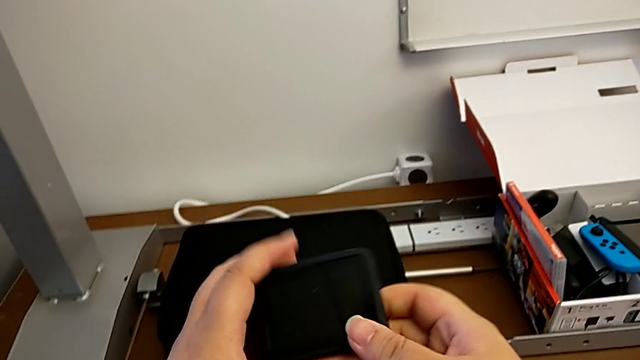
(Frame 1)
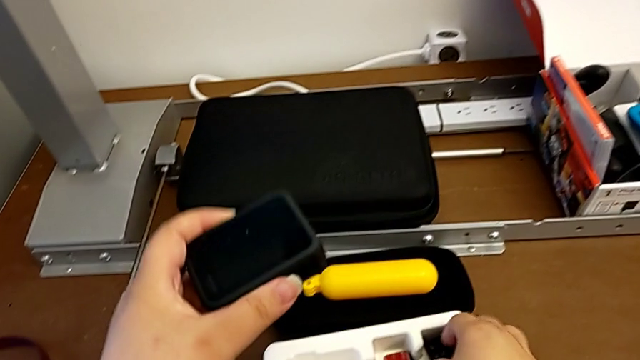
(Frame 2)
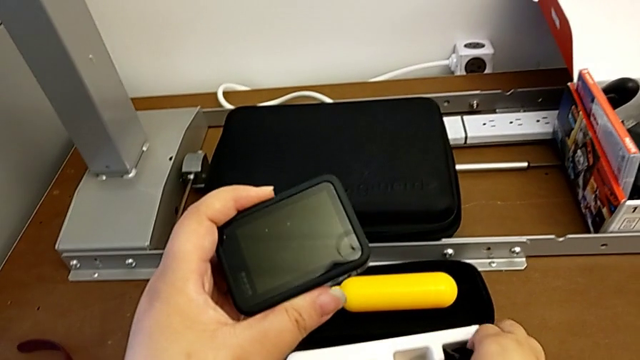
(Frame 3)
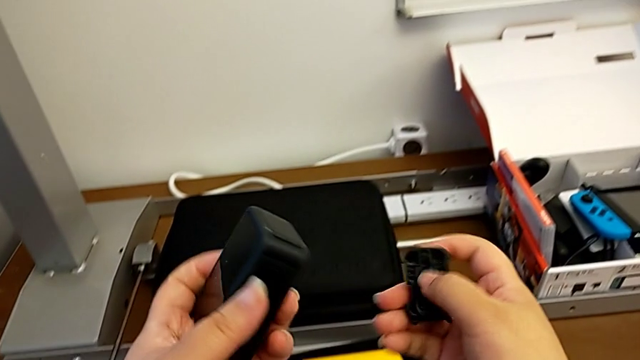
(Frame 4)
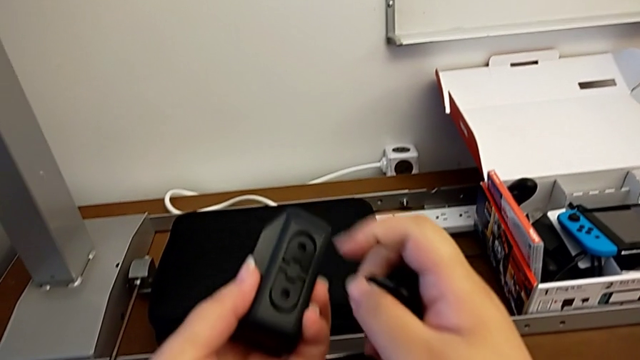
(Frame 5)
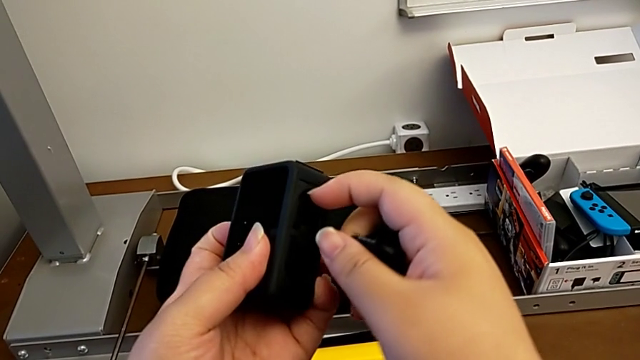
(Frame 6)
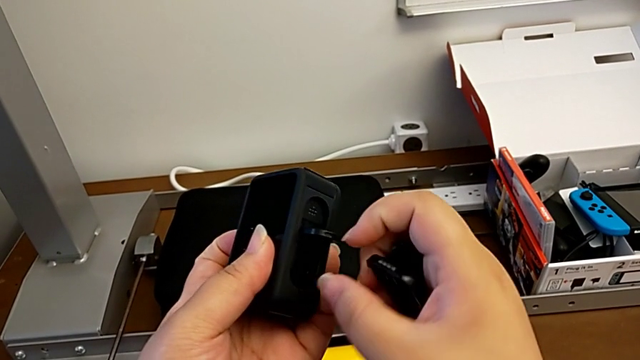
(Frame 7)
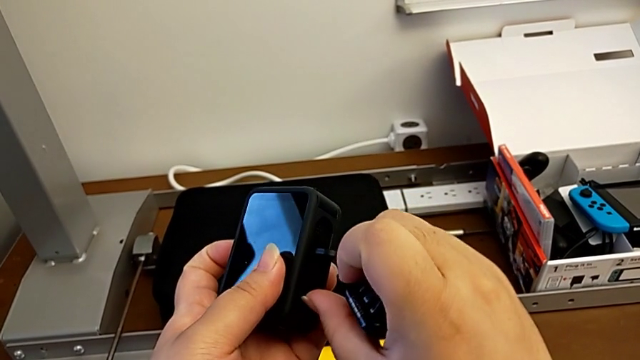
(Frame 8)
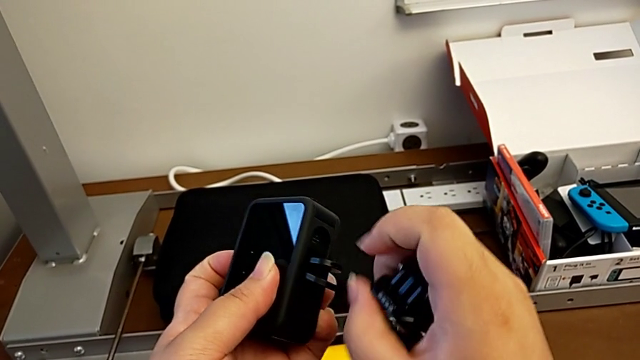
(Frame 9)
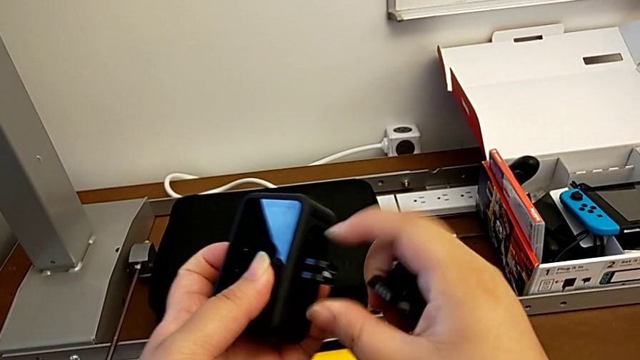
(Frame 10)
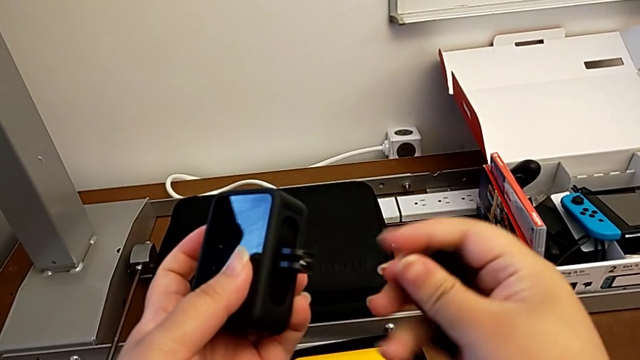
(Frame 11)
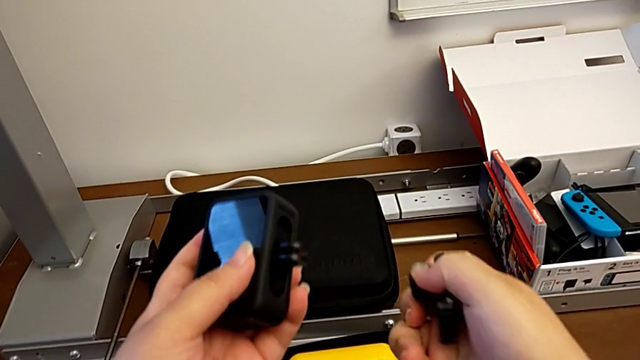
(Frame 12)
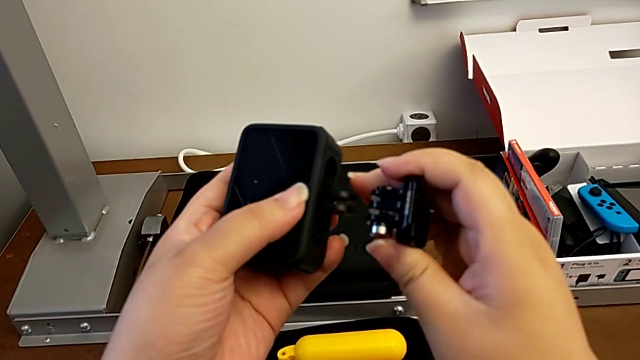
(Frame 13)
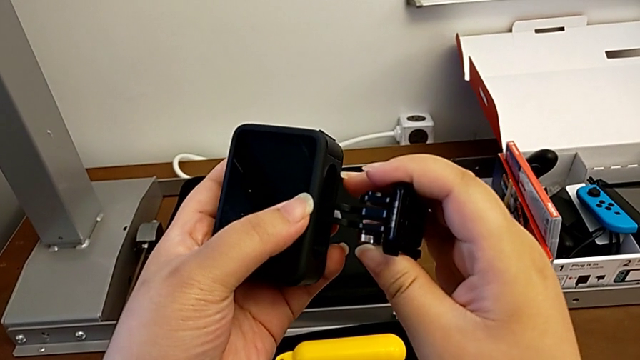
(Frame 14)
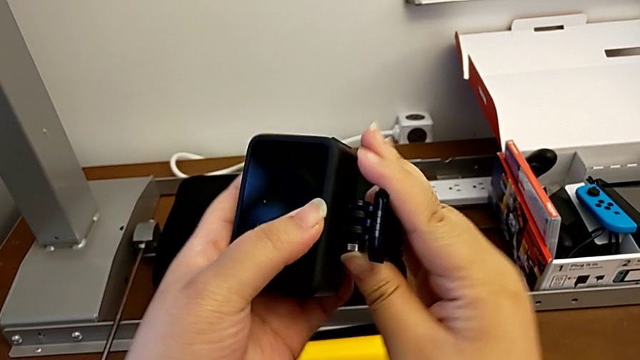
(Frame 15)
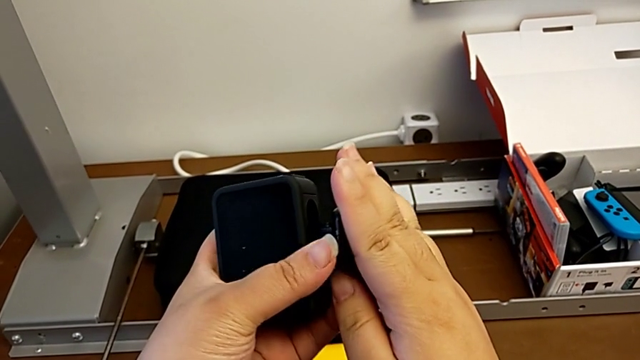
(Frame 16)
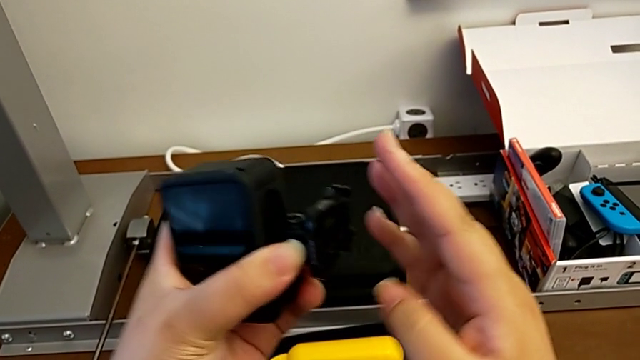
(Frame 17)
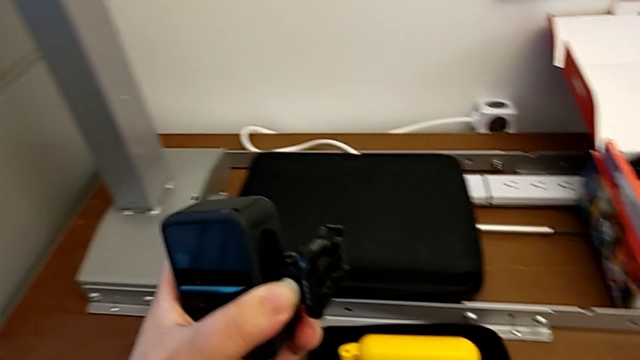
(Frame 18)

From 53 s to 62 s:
The camera wearer is assembling the mount adapter into the GoPro. They grab the mounting peg, lift it, open it and flip it.

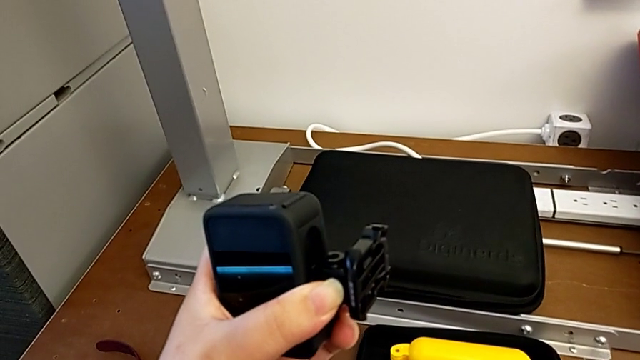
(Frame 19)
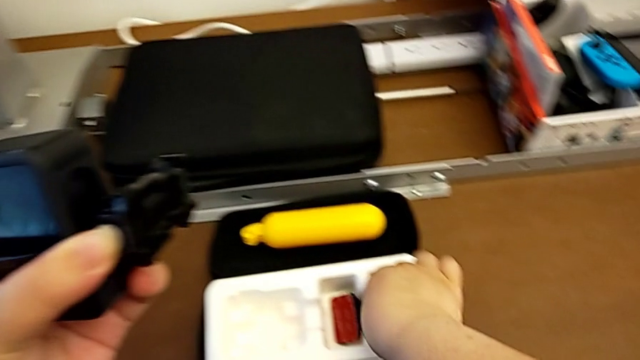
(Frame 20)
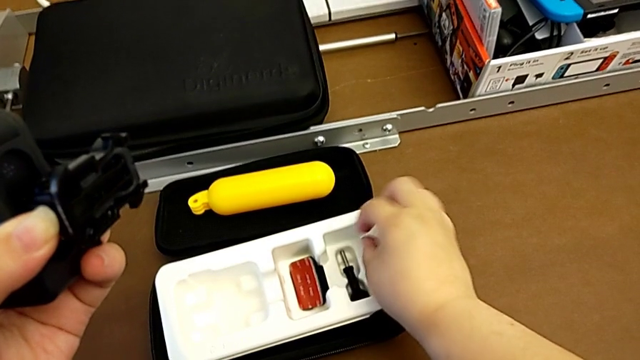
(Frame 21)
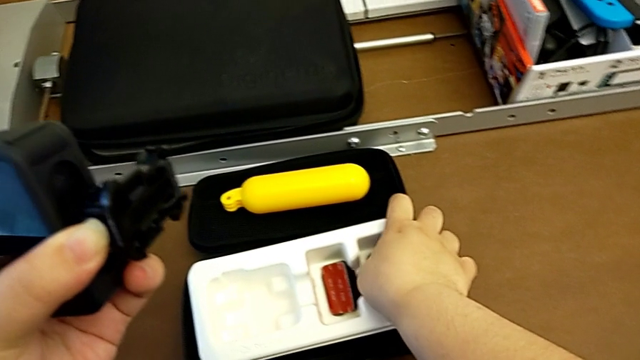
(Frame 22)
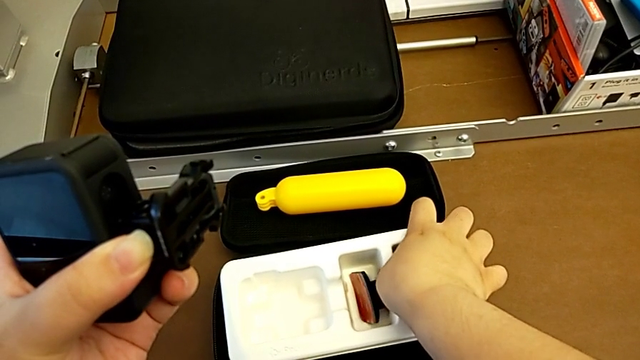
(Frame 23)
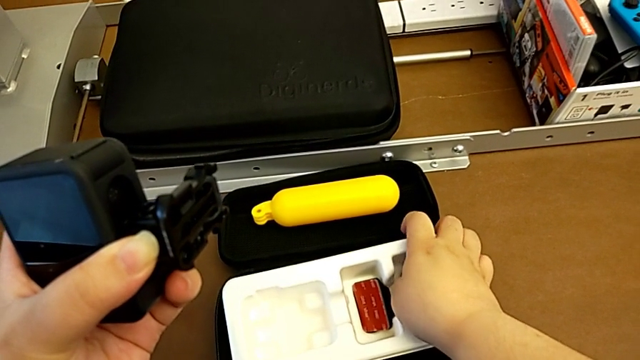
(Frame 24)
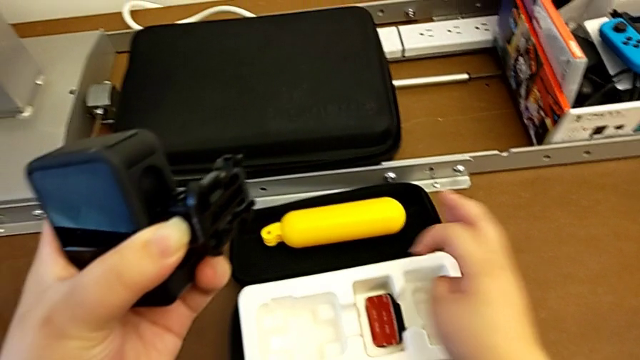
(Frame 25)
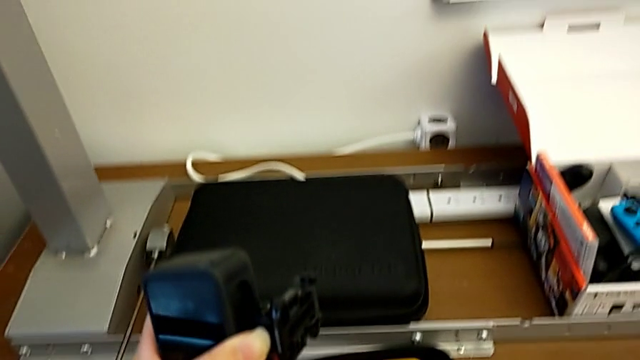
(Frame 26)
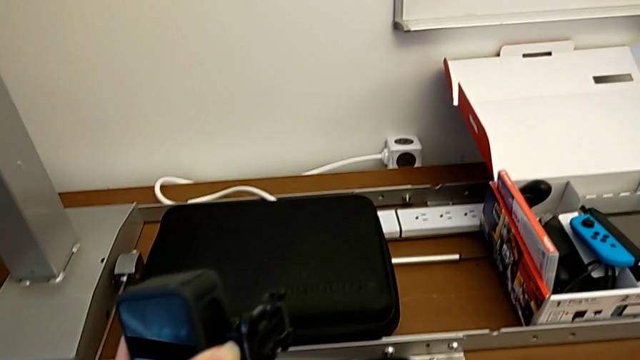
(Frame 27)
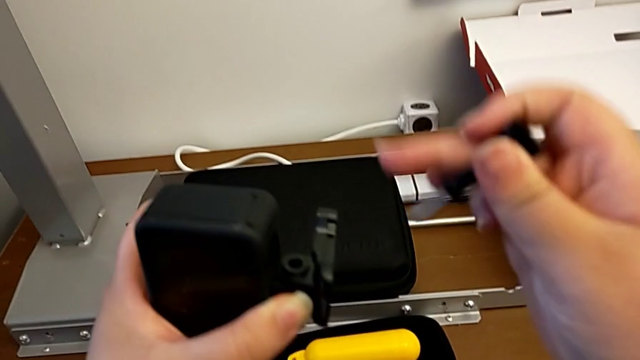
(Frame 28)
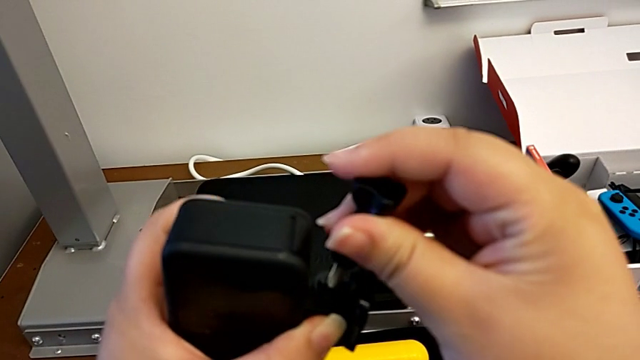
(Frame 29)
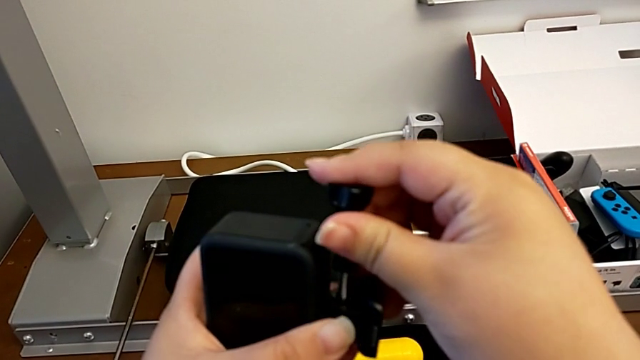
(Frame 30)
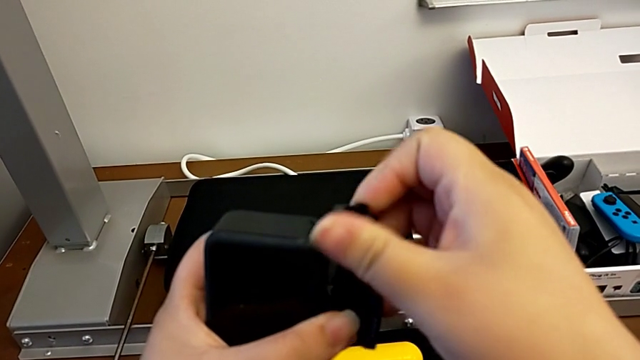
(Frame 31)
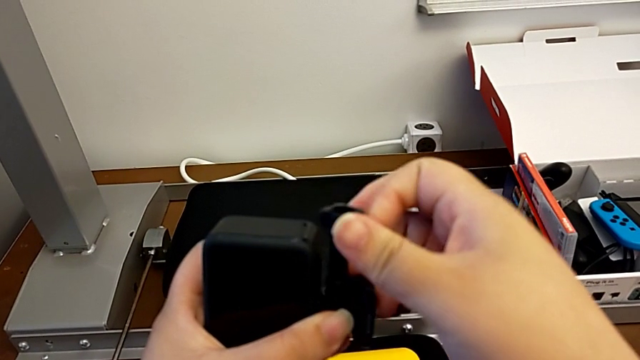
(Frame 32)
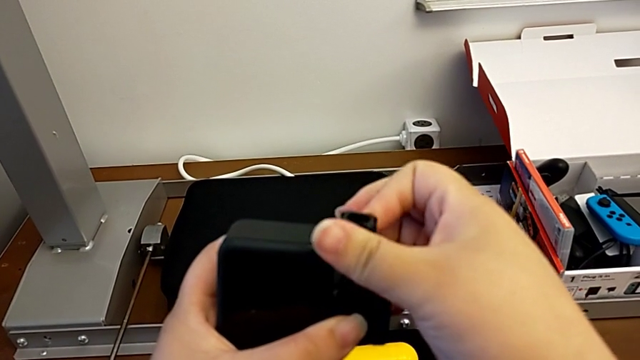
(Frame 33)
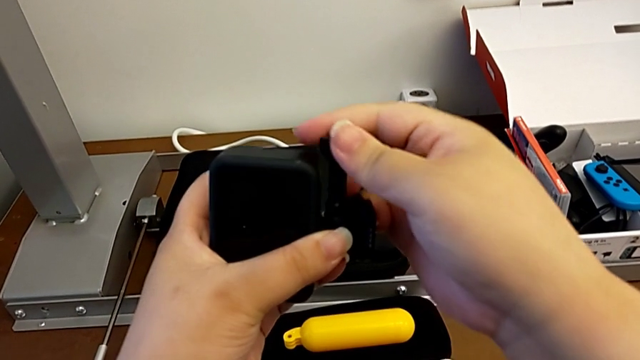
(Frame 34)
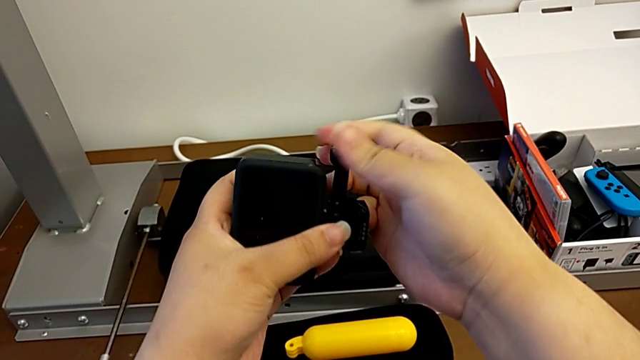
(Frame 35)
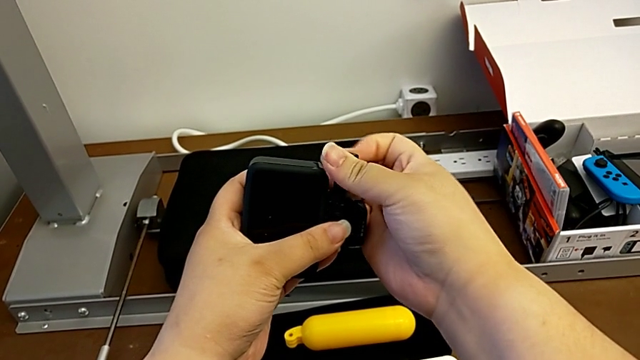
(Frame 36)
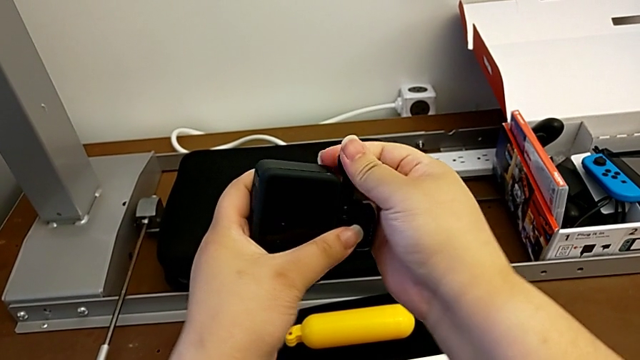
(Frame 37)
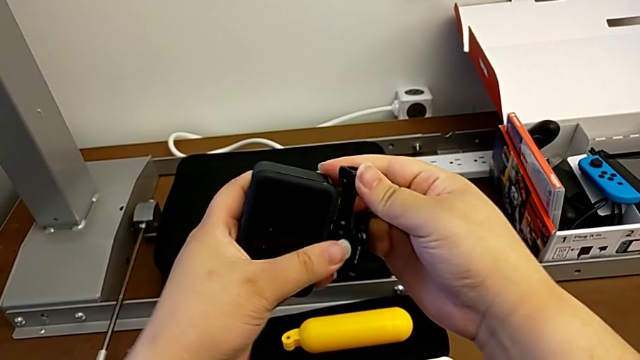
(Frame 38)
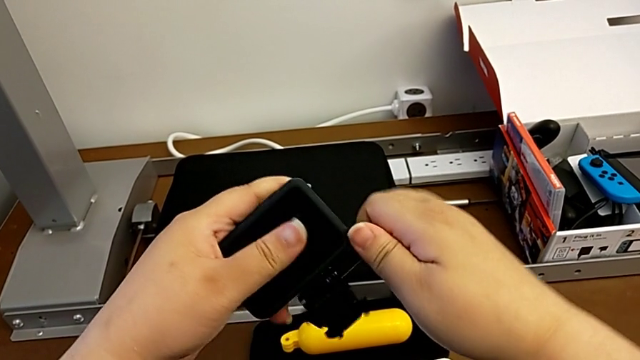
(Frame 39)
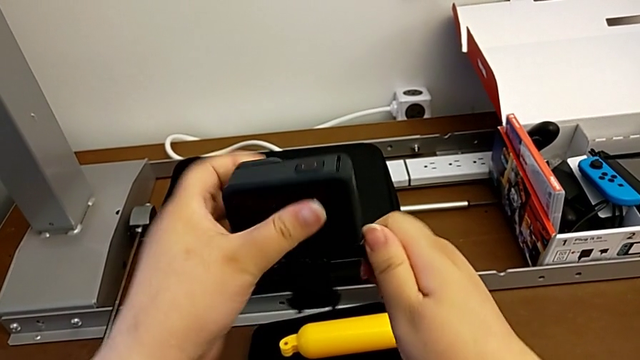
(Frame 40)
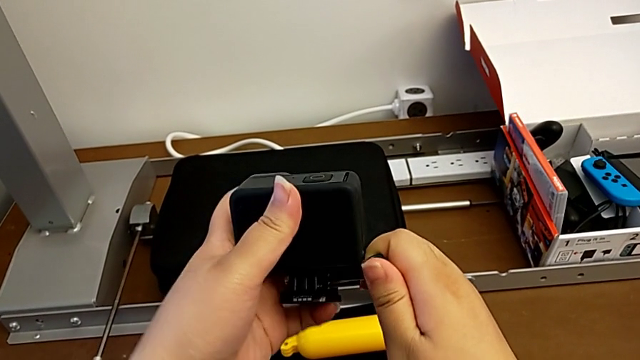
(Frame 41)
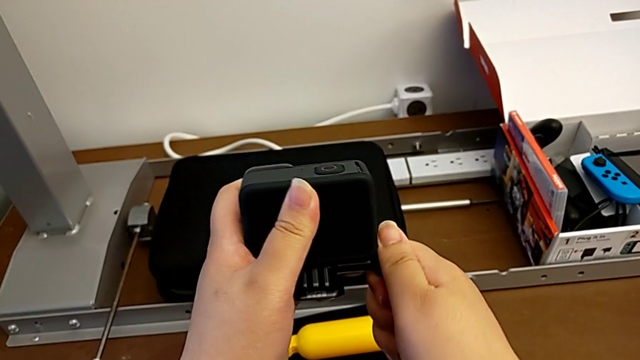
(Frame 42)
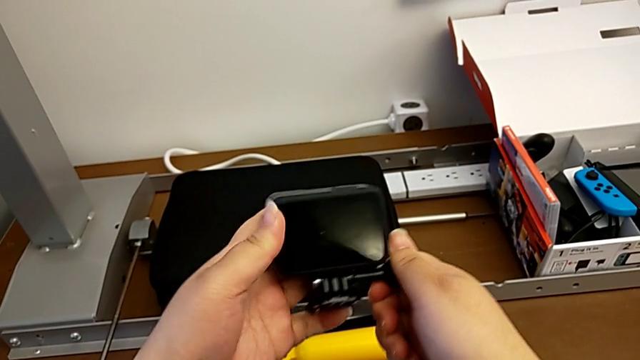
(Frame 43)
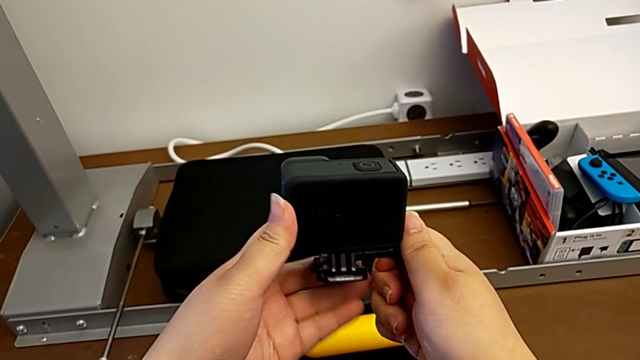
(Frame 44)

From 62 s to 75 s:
The camera wearer is assembling the mount adapter into the GoPro. They grab the screw, insert it, screw it and rotate the GoPro.
